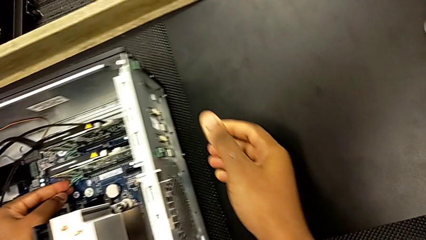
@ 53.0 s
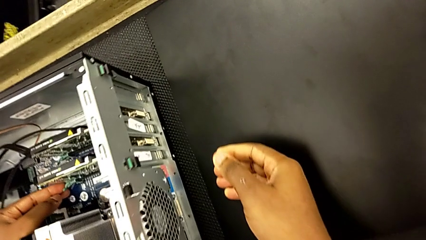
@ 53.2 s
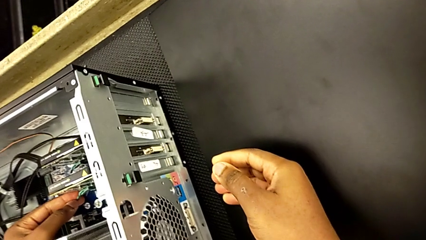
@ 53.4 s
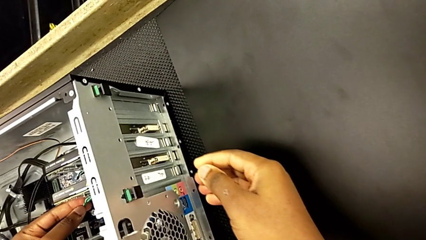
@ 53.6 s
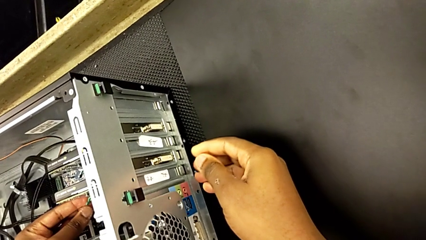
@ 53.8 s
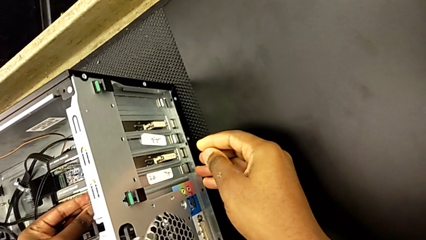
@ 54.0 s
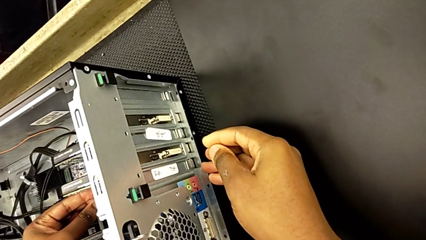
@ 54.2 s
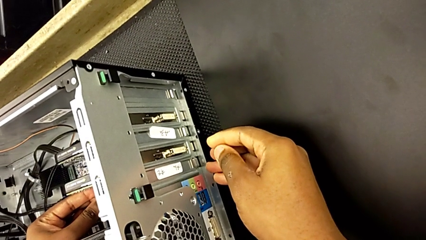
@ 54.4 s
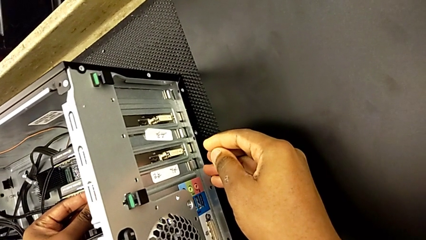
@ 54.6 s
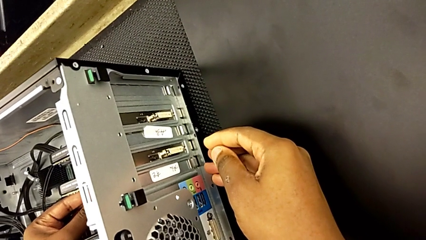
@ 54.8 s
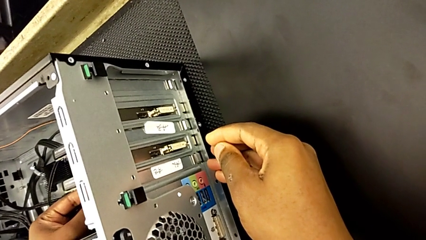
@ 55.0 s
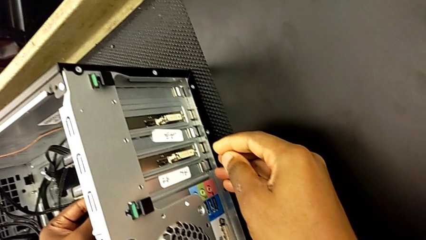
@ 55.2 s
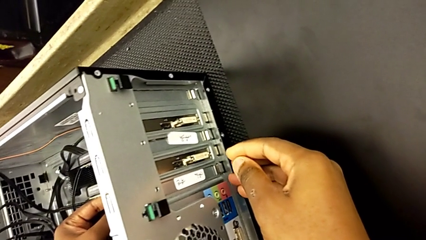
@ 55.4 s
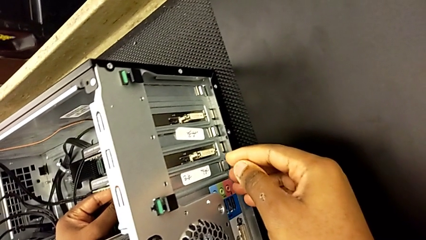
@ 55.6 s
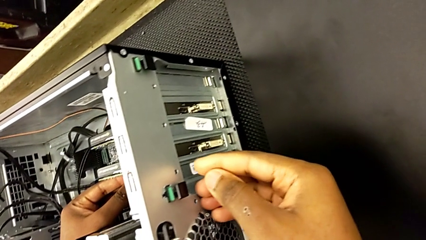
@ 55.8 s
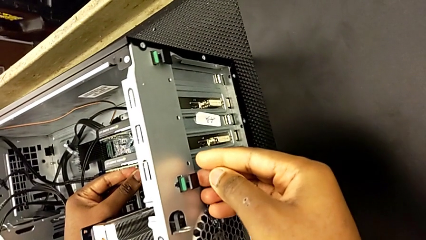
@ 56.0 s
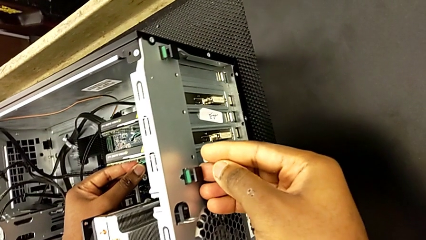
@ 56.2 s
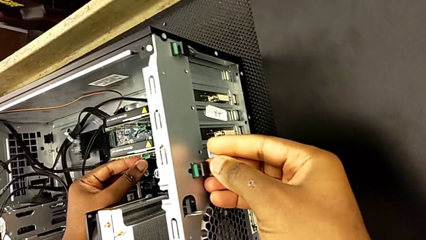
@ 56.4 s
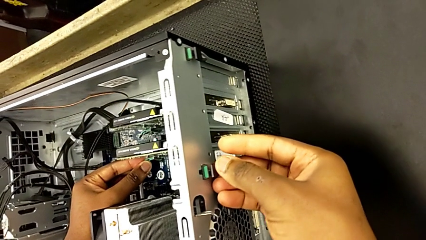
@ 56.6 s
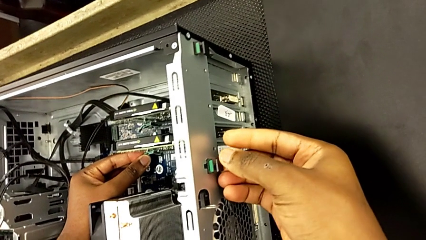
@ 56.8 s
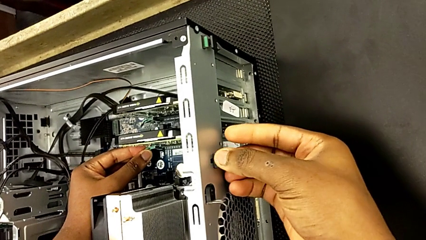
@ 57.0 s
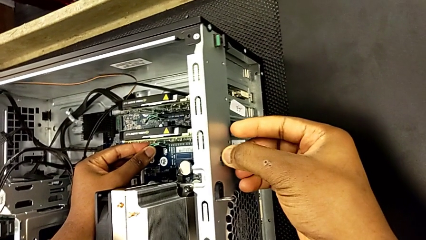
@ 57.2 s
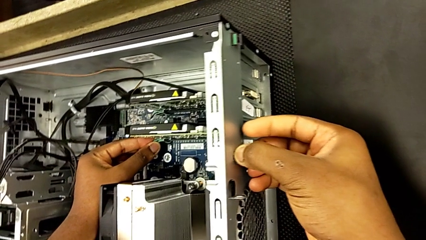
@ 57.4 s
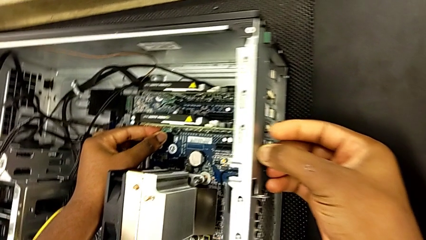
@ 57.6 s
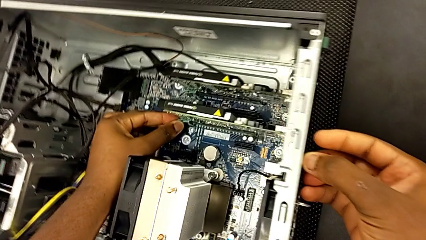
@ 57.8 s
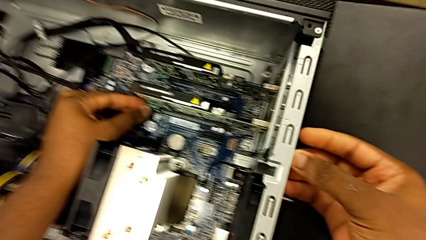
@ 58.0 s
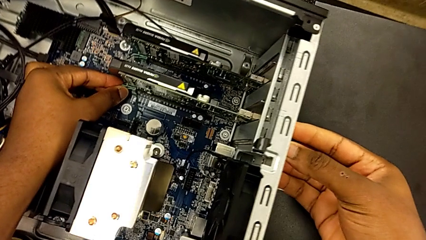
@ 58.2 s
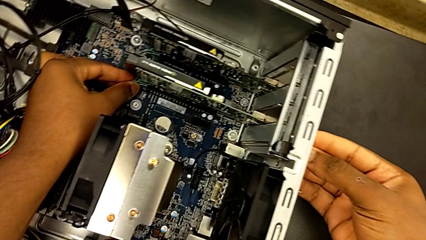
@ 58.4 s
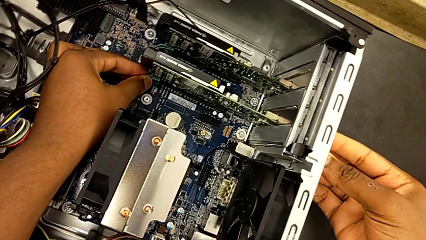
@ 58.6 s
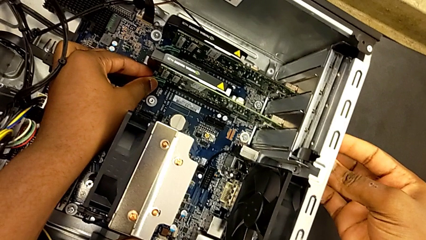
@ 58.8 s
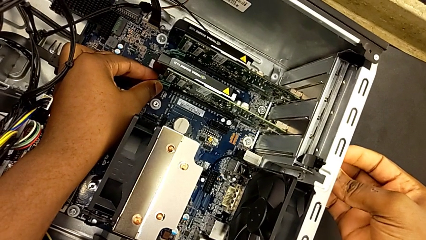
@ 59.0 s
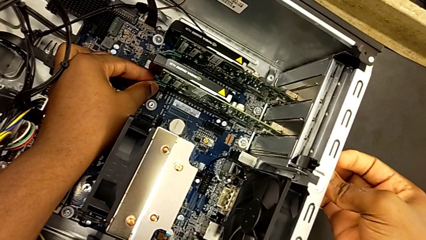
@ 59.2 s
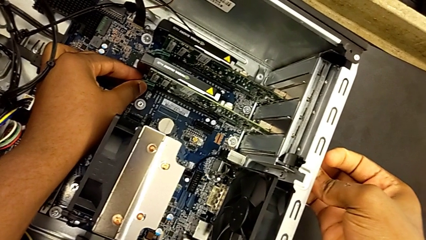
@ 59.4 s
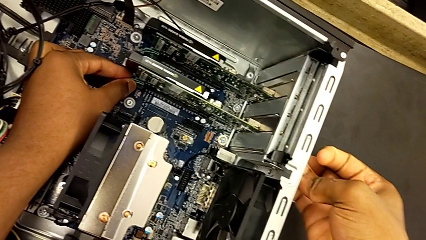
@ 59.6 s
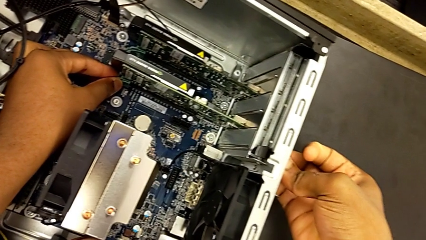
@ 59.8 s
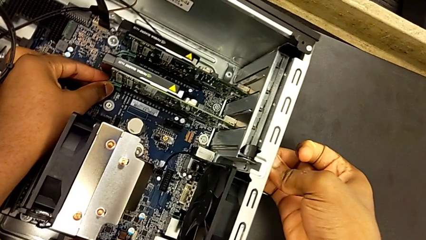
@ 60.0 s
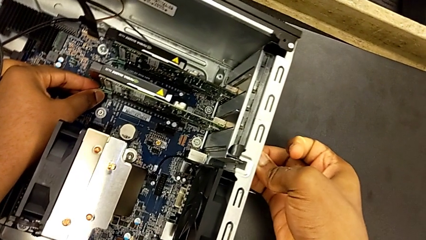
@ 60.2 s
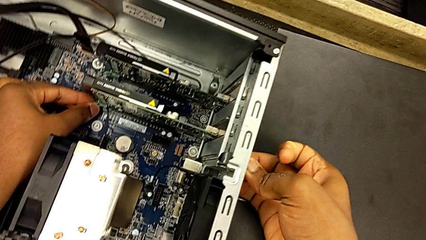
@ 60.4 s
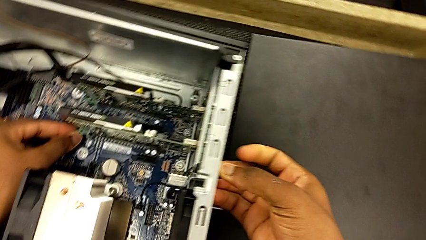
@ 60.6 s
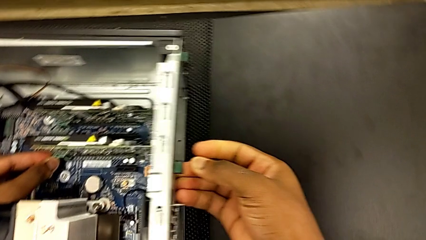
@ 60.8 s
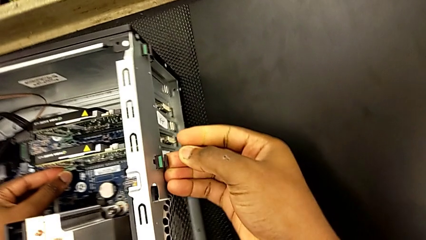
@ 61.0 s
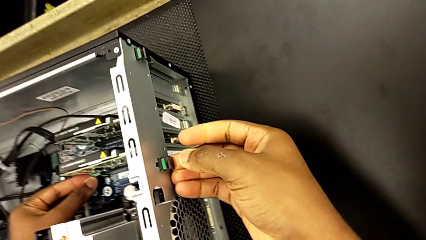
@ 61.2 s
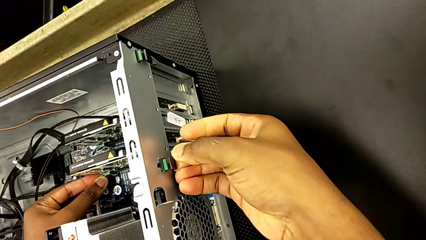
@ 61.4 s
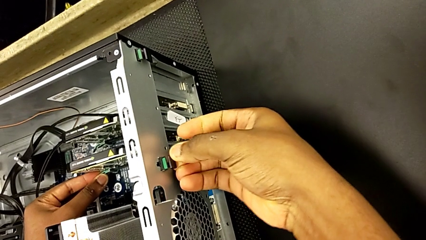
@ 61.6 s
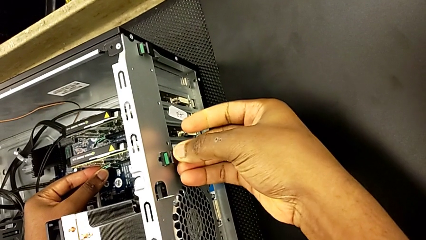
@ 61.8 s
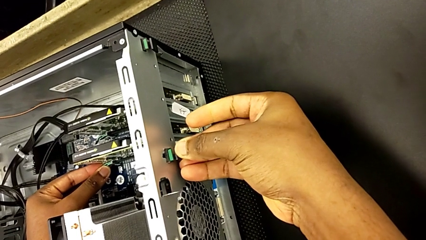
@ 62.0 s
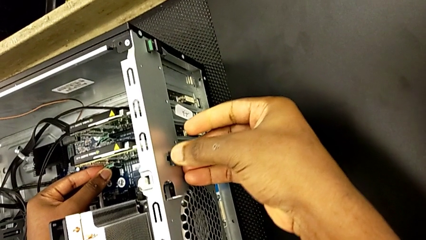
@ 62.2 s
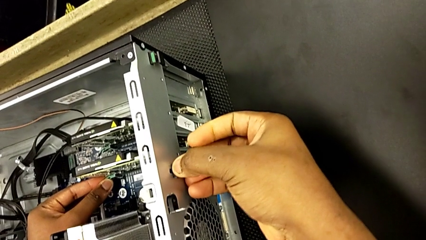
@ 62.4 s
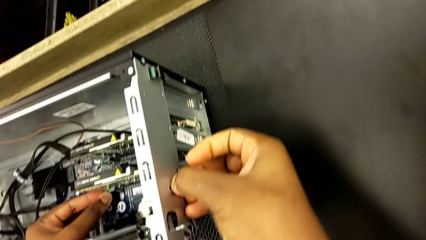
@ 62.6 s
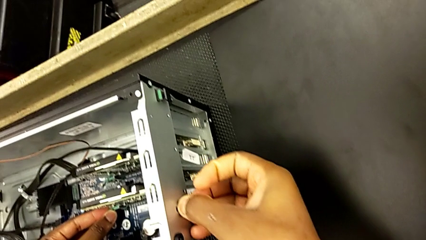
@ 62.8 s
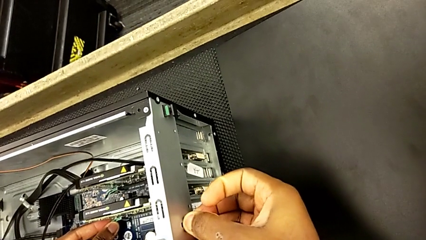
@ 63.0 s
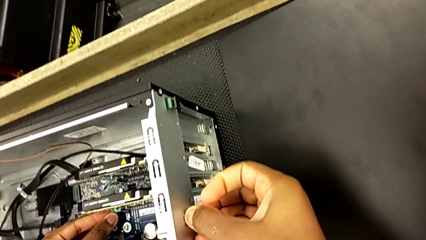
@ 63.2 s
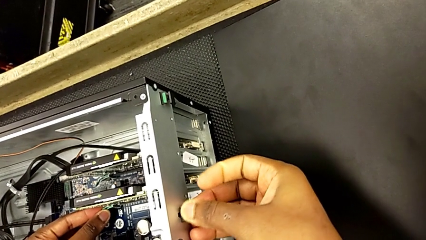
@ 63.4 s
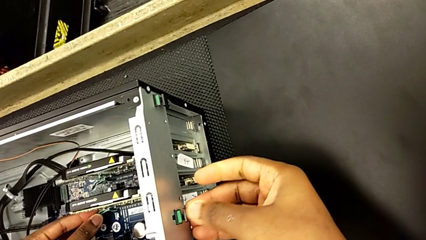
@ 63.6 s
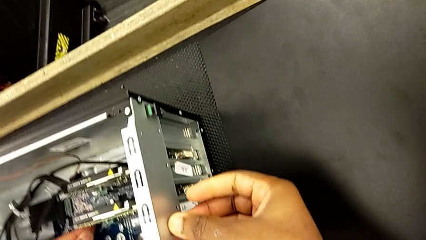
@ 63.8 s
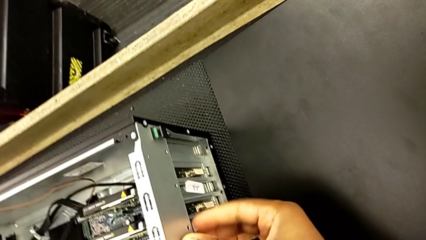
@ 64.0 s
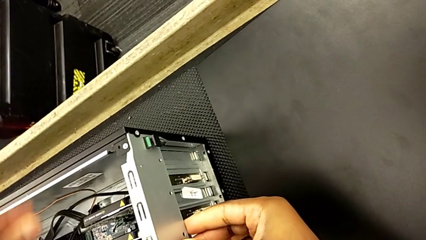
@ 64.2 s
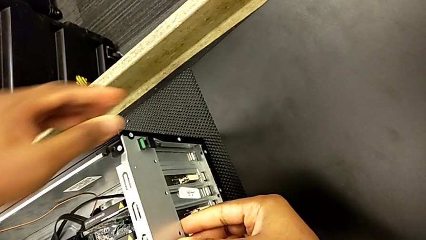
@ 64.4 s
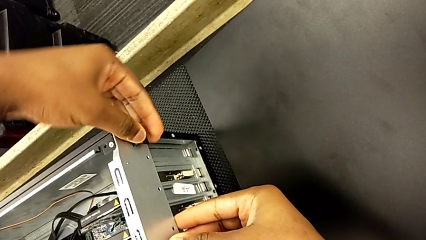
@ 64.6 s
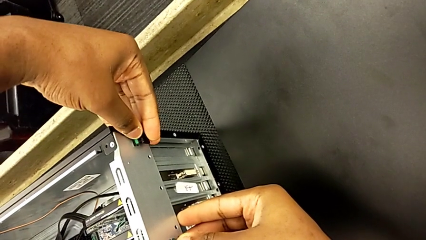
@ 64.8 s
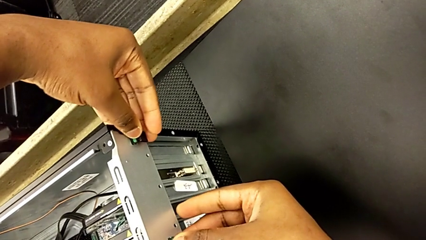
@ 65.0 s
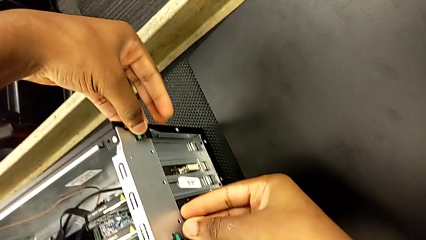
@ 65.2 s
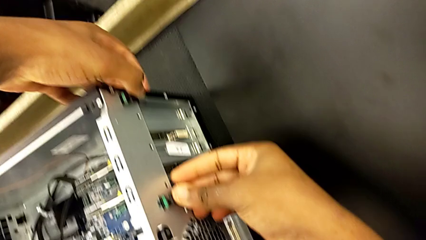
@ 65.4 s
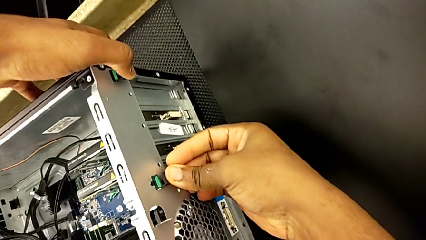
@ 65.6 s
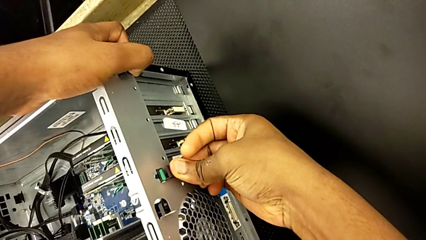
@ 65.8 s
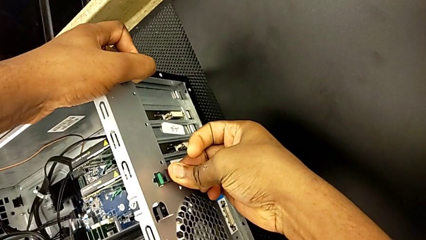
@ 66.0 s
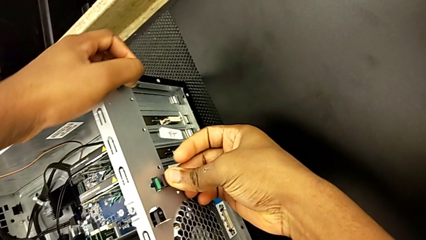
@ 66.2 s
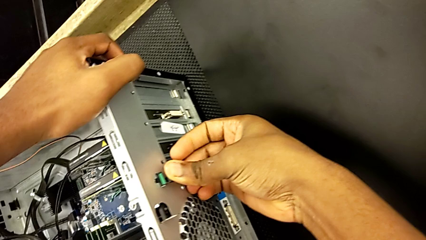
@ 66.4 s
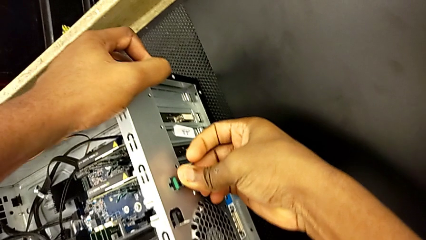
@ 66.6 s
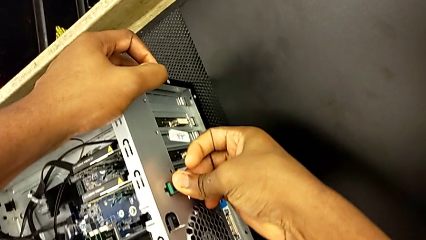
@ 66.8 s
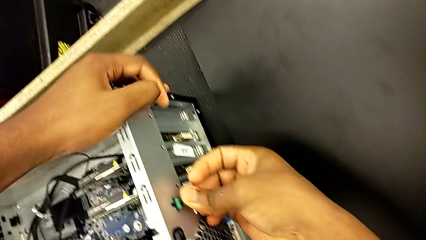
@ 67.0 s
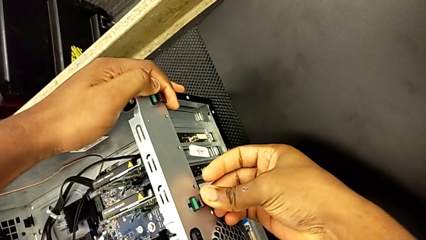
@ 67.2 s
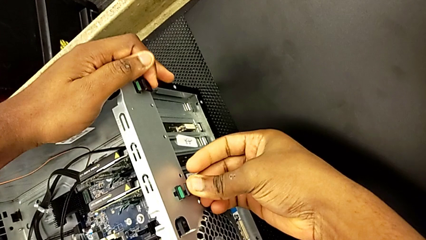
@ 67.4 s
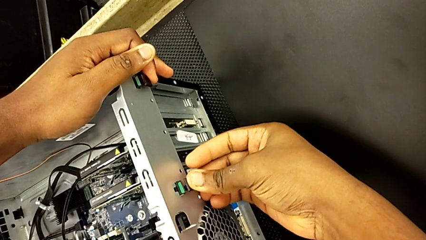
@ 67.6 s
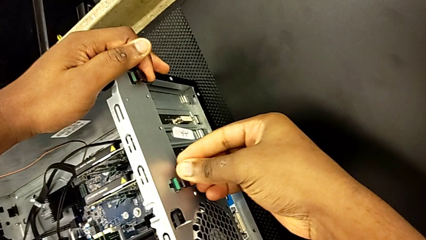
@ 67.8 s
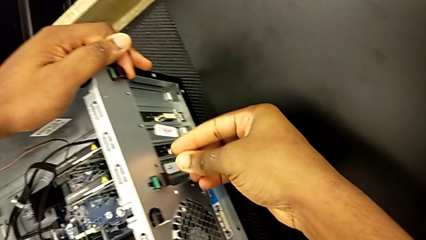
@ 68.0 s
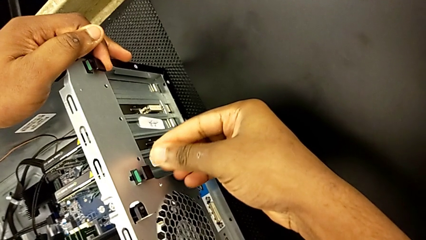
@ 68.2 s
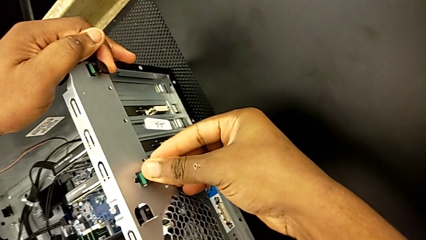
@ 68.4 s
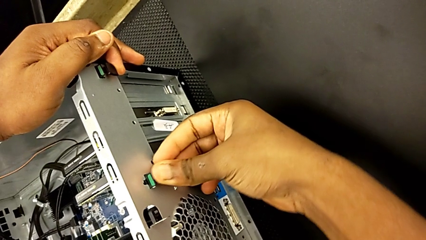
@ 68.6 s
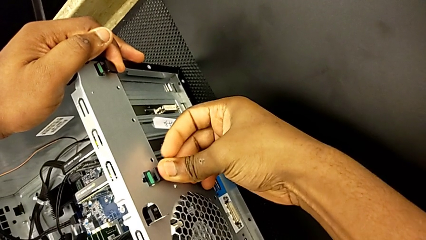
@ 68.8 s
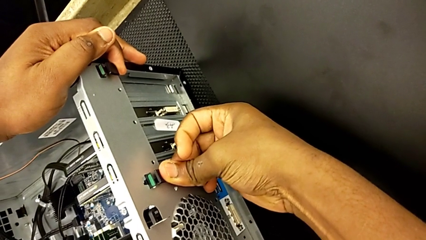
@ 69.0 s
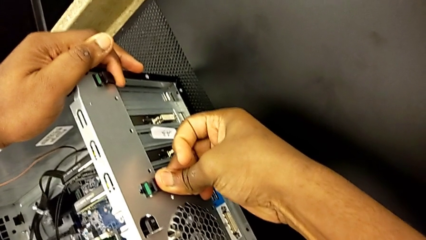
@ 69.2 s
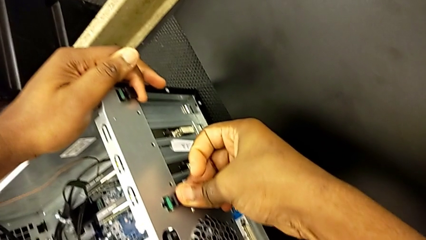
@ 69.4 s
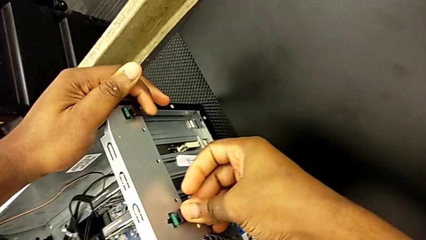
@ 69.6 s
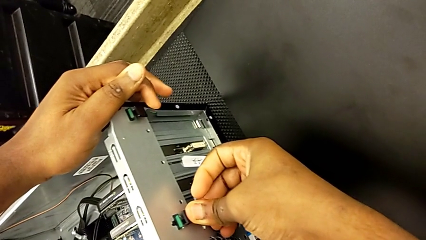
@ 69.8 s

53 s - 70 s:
The camera wearer is unlocking the graphic cards from the PC's I.N. slot. They inspect the box, wrongly grab the green computer tab, grab it and begin to pull it.
